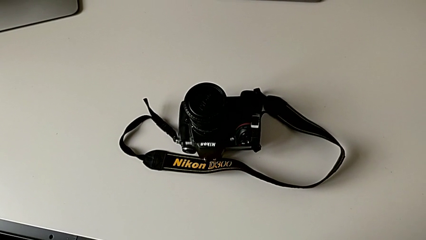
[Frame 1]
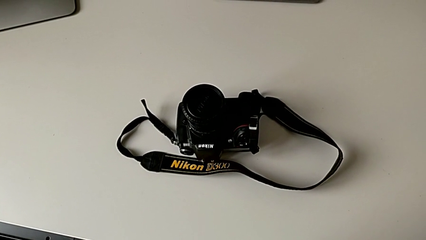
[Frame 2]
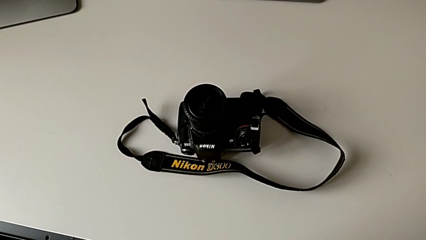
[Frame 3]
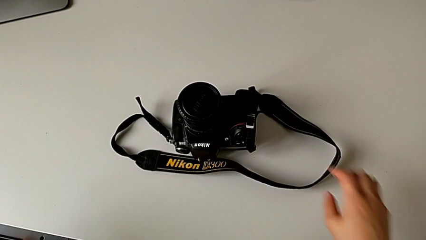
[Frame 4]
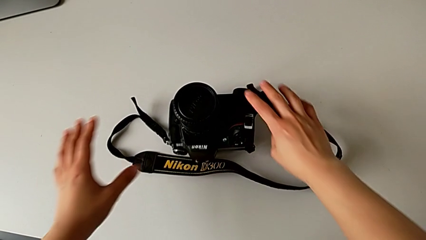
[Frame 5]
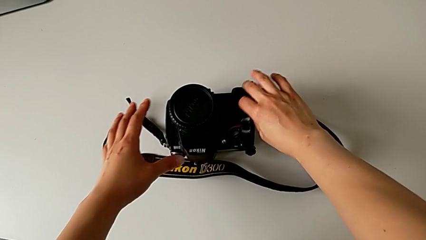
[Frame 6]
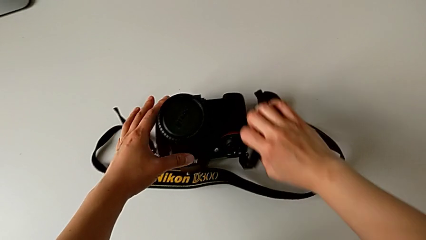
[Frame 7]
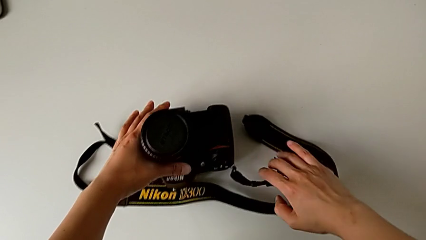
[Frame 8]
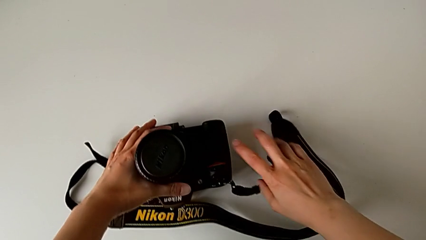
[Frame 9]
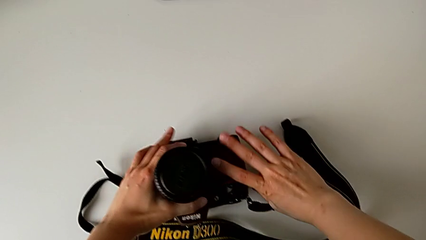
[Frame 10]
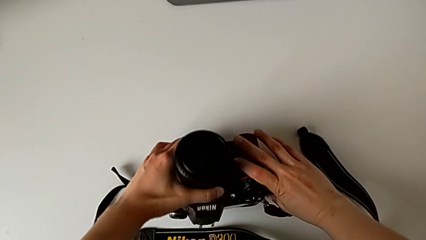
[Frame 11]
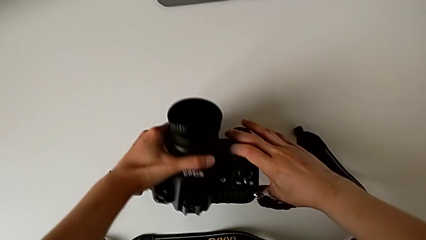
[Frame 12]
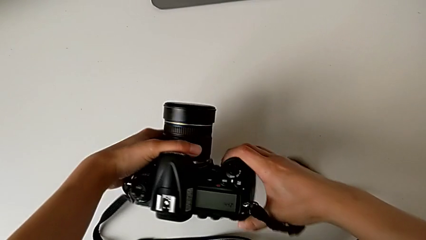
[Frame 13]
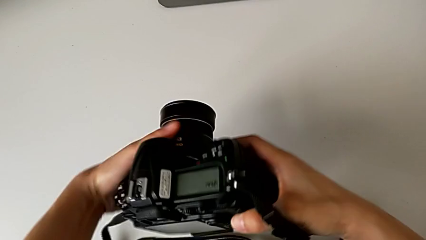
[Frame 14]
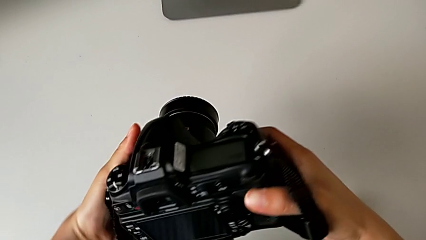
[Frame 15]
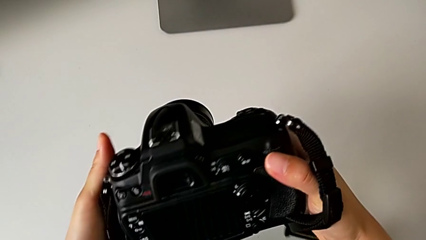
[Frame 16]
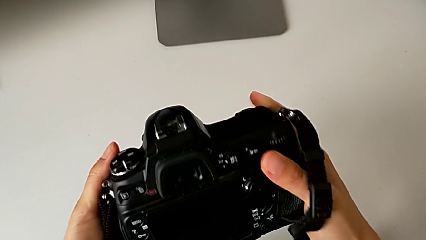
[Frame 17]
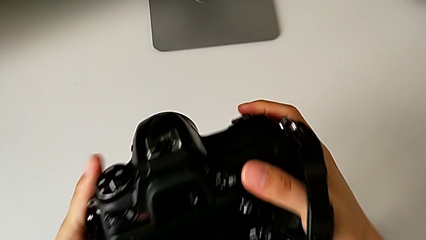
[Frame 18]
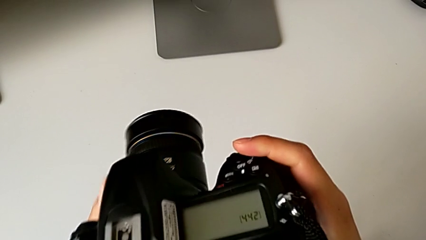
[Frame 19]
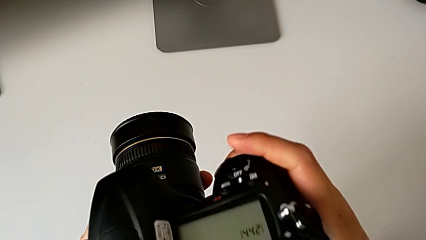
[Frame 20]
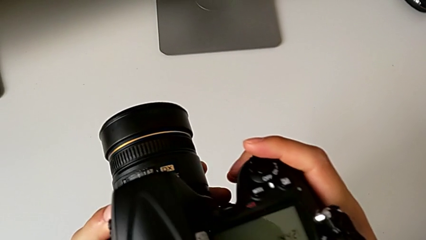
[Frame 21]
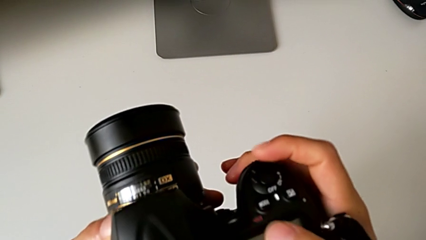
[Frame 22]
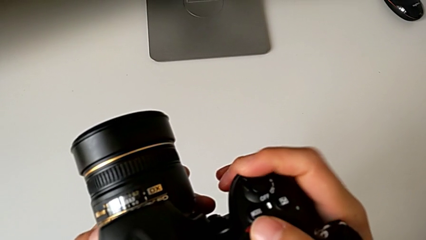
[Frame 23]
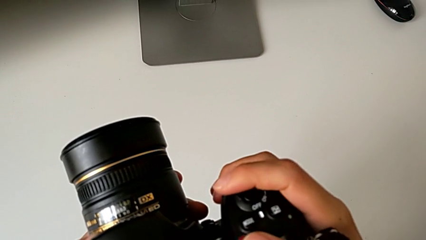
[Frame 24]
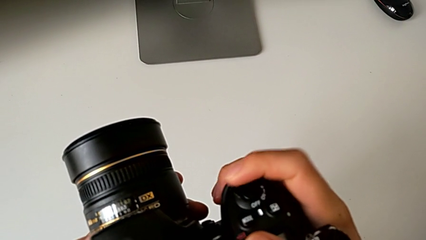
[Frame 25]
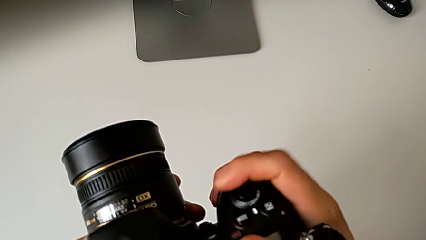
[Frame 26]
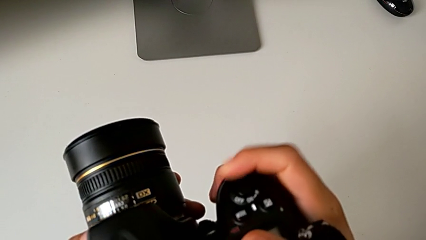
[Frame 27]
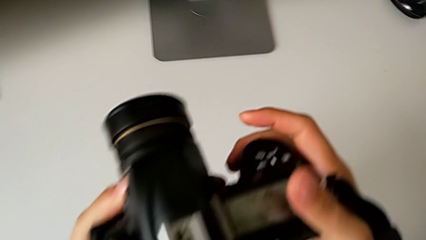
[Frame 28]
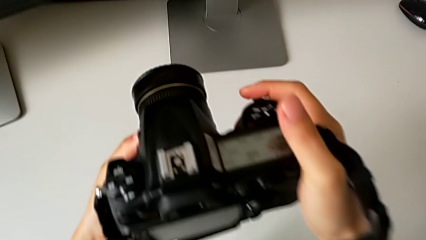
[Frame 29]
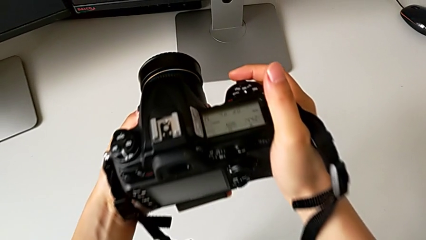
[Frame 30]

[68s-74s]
The camera wearer turns on their DSLR. They grab the DSLR, inspect it and press the power button.

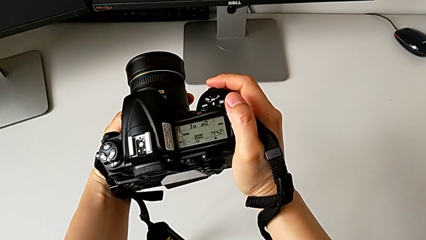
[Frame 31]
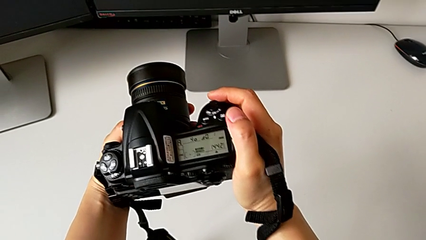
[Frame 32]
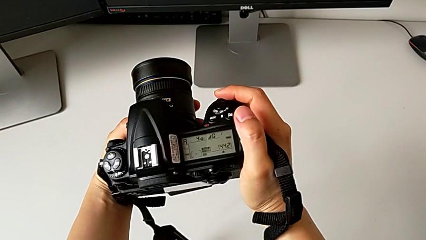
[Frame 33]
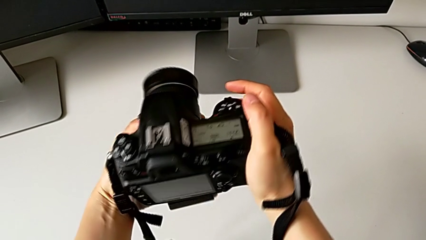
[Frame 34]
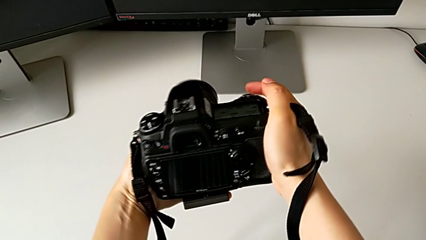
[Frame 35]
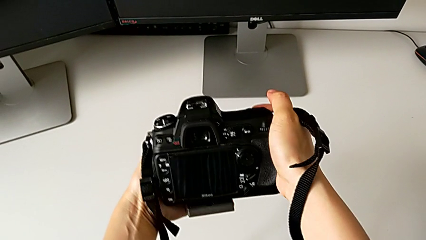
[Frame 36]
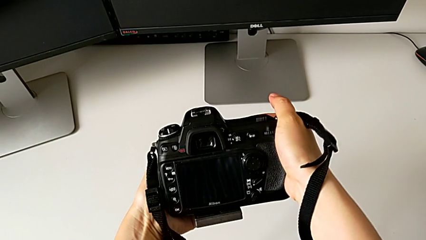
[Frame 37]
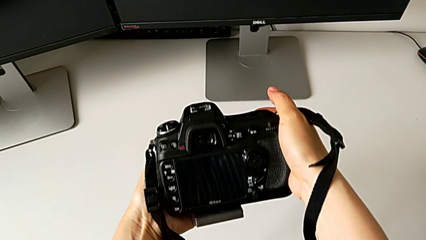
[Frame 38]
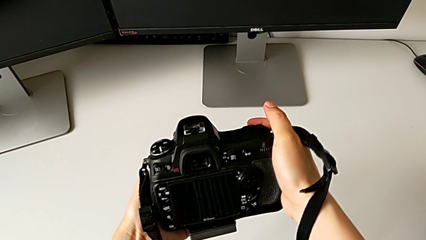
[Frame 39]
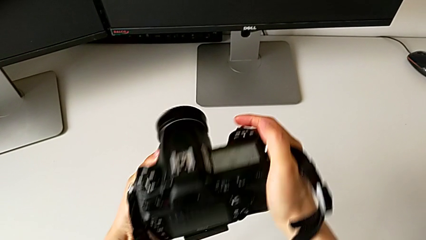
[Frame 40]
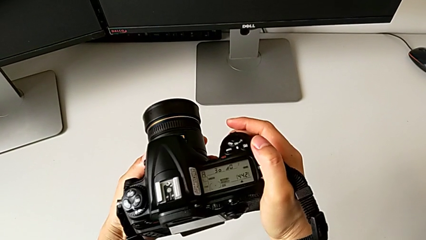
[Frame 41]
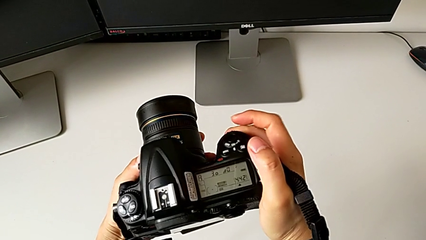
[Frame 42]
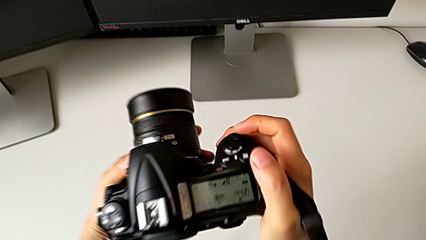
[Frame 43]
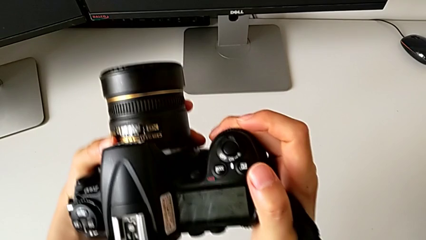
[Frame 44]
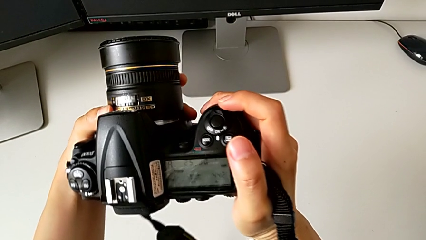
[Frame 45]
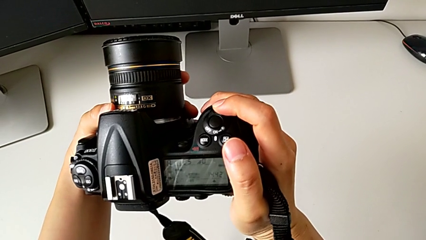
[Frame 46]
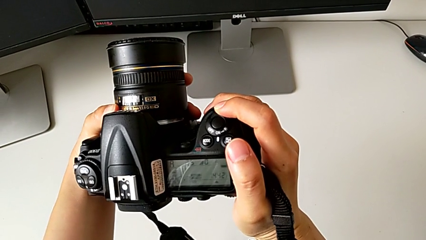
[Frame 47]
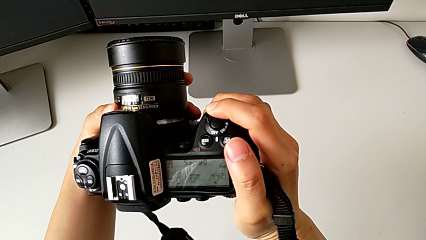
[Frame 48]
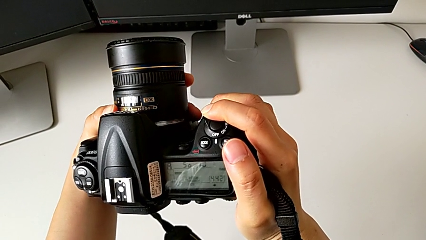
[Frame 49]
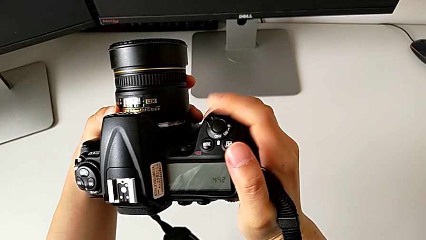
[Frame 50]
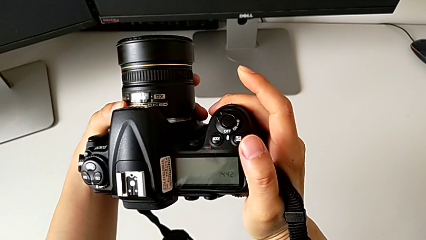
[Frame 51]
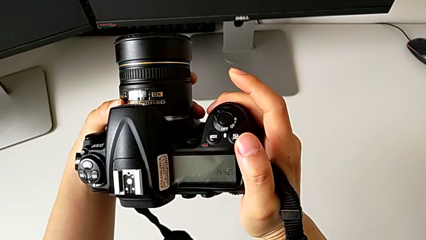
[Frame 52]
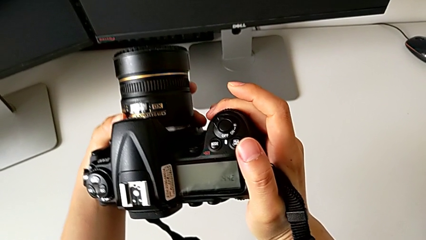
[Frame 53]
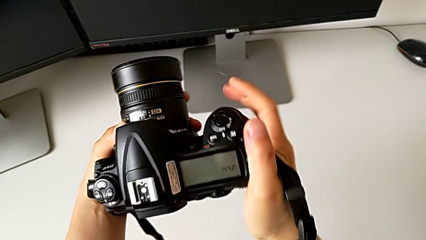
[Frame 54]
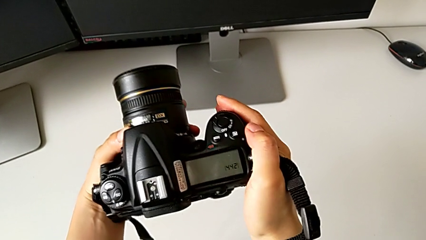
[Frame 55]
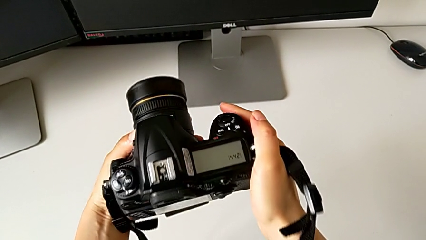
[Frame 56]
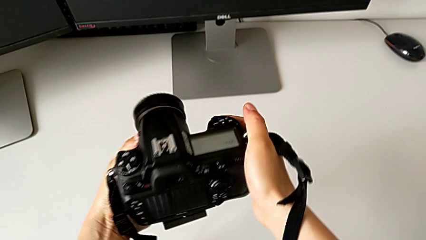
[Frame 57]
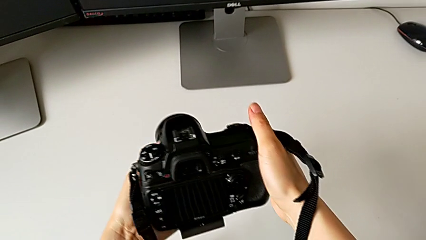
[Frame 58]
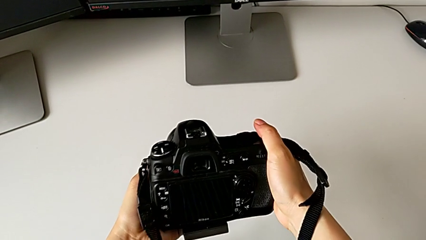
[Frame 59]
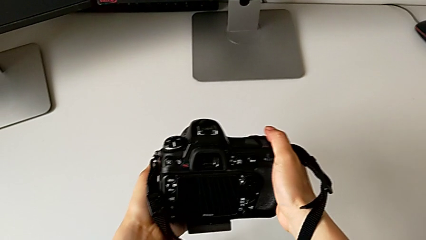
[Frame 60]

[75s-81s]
The camera wearer turns off their DSLR. They inspect the DSLR and press the button.

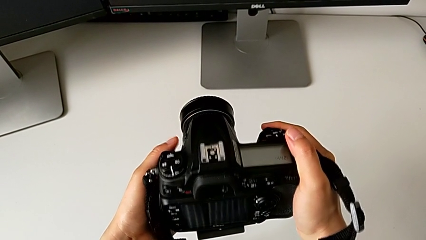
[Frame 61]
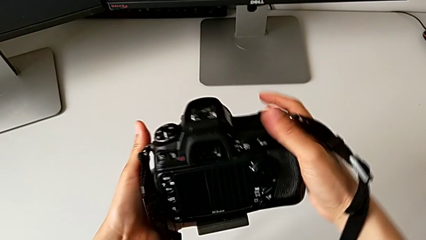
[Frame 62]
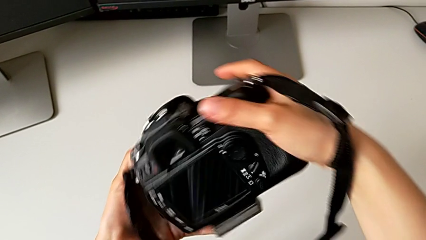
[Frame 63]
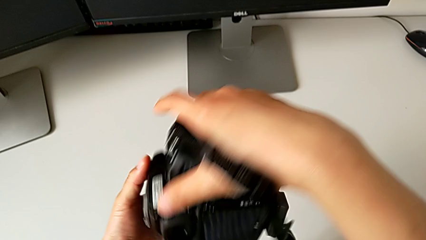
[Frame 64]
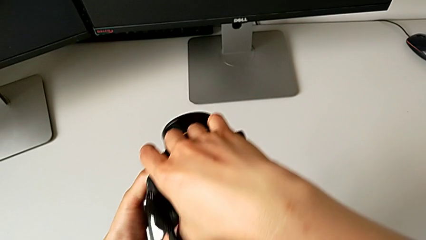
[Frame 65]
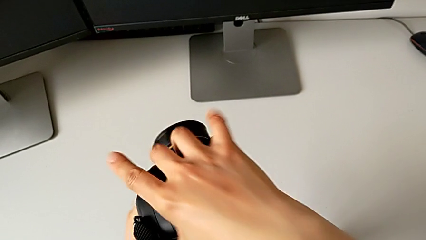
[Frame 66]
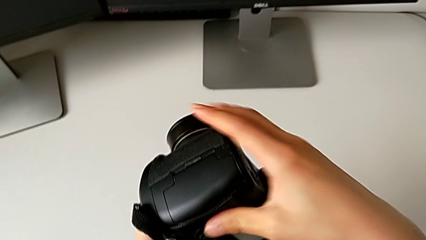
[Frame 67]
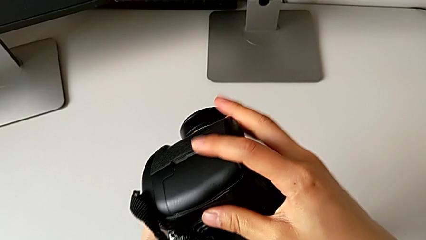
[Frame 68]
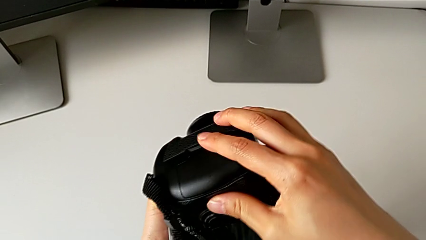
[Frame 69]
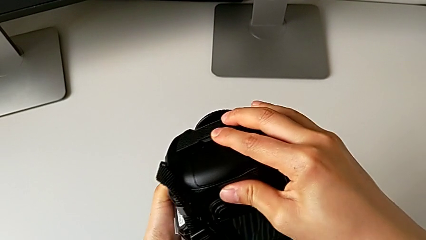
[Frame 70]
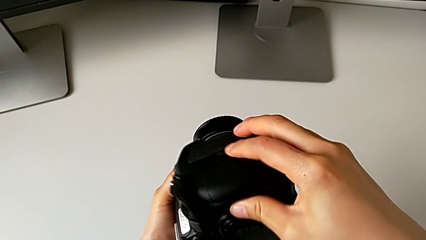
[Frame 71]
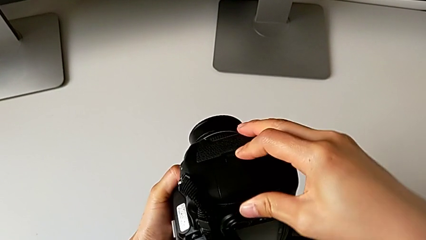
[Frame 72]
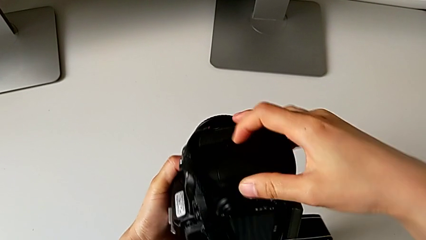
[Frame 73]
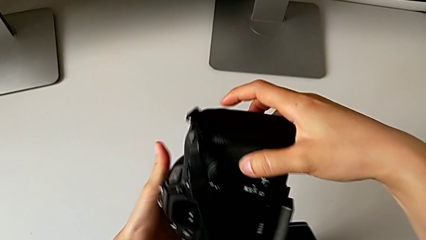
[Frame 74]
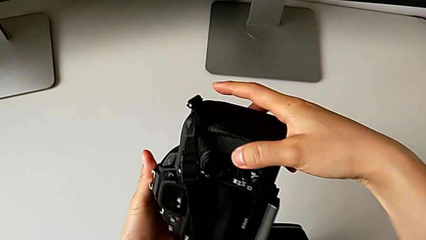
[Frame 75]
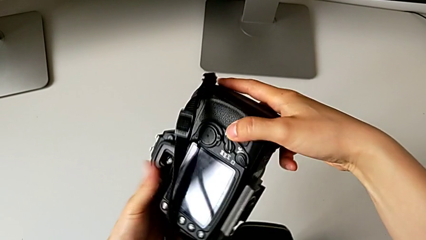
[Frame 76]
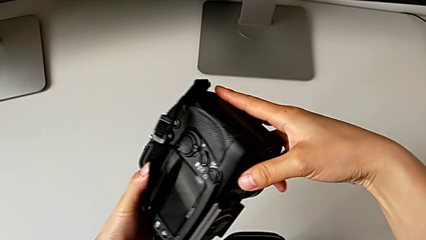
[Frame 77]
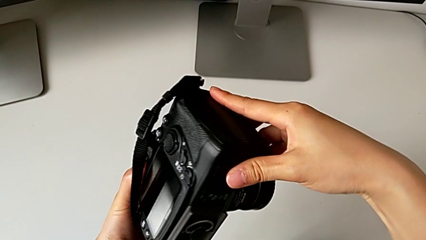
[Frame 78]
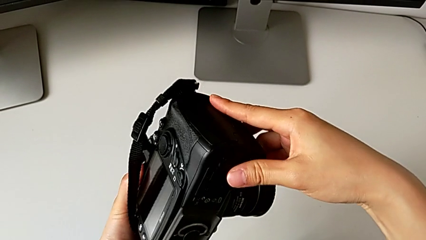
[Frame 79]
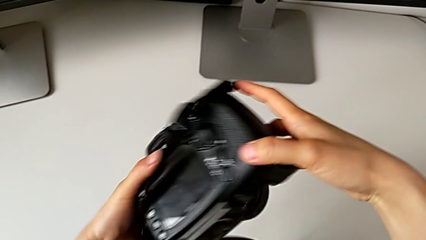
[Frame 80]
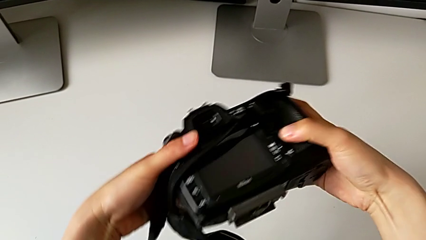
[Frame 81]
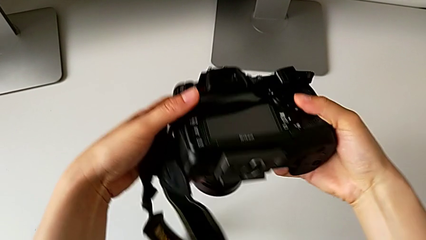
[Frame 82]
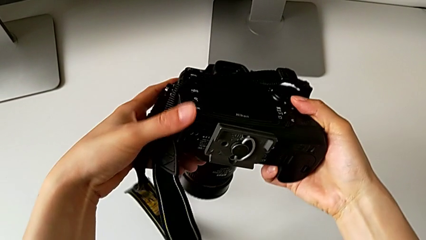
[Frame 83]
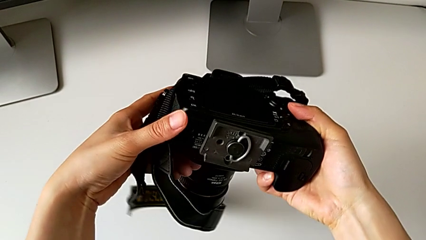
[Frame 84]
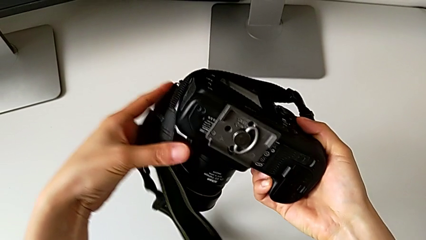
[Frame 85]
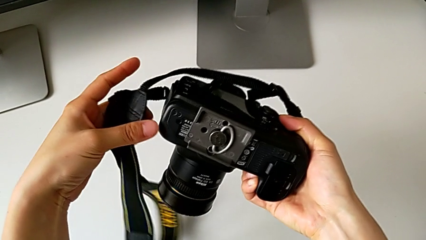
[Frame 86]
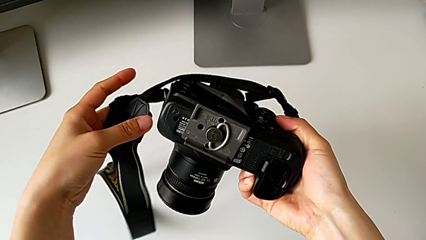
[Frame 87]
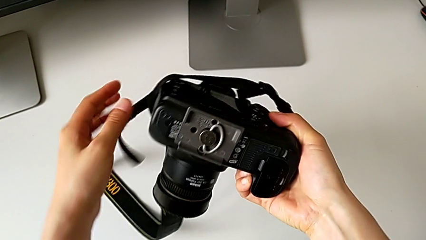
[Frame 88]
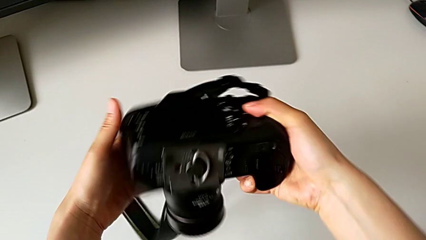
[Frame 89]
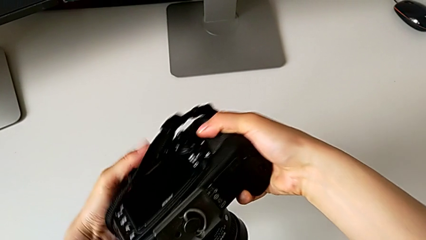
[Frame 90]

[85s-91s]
The camera wearer is removing the battery from the DSLR. They flip the DSLR, wrongly push the SD slot, trying to open the wrong lid, and rotate the DSLR.
